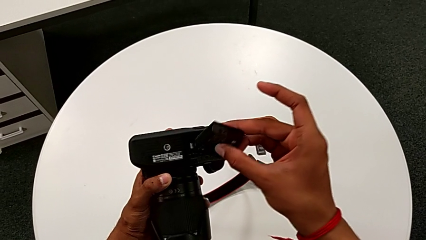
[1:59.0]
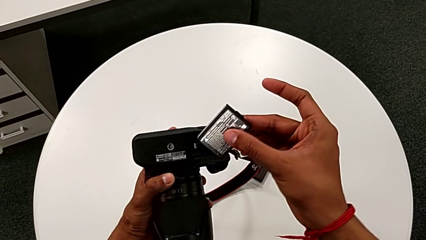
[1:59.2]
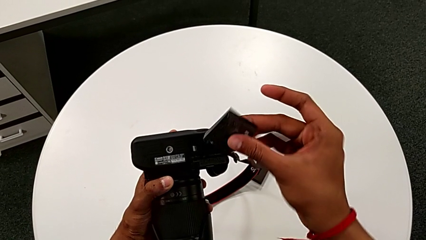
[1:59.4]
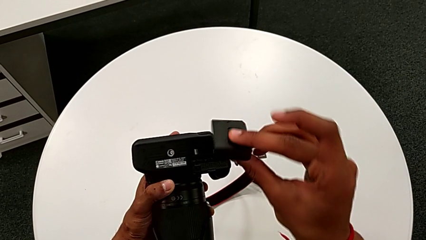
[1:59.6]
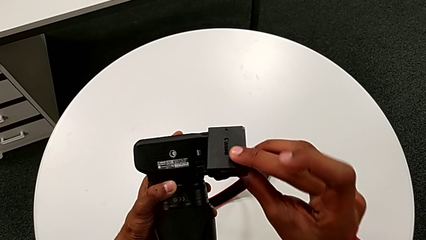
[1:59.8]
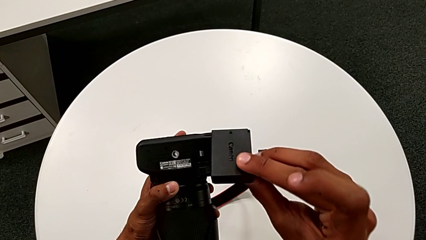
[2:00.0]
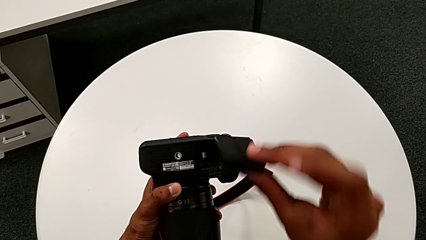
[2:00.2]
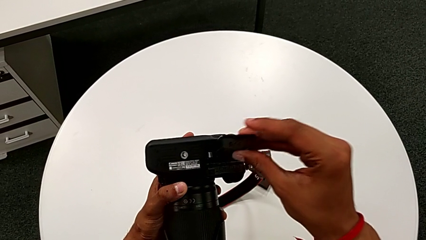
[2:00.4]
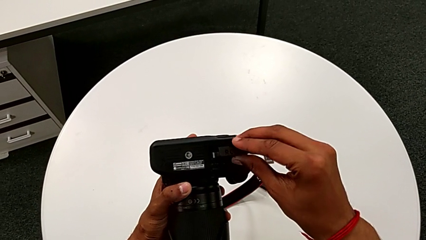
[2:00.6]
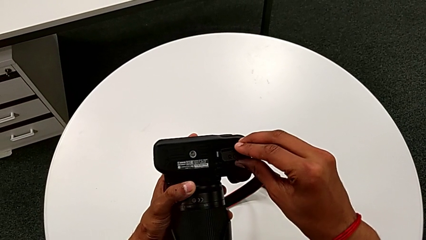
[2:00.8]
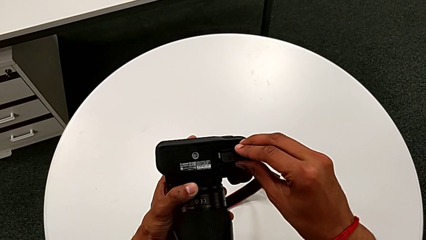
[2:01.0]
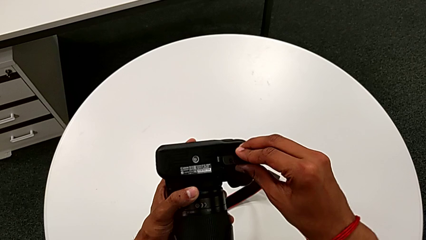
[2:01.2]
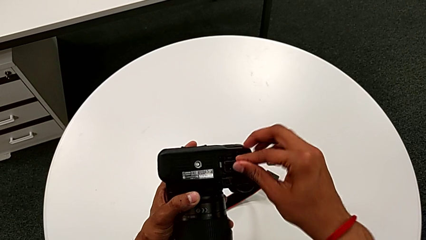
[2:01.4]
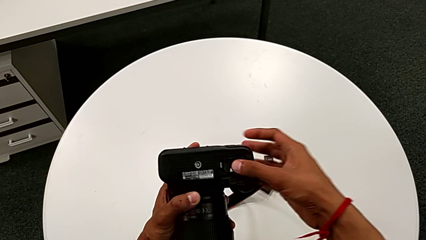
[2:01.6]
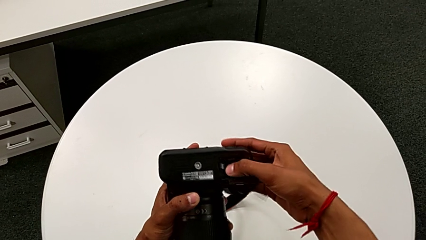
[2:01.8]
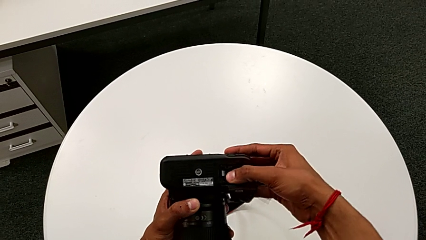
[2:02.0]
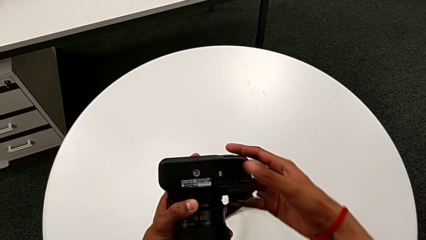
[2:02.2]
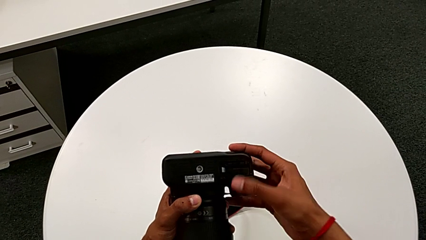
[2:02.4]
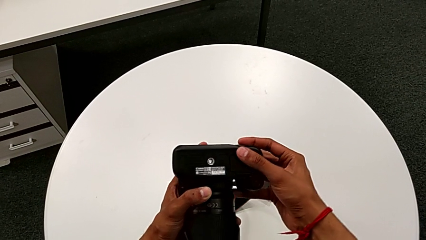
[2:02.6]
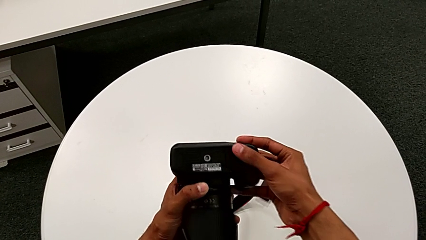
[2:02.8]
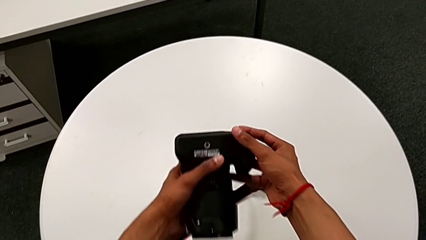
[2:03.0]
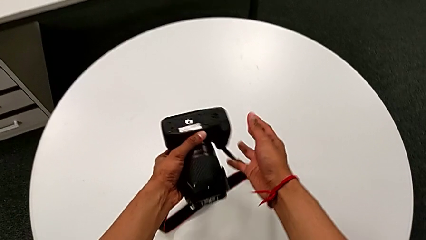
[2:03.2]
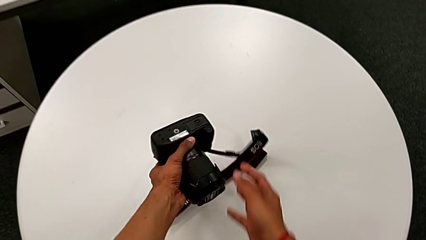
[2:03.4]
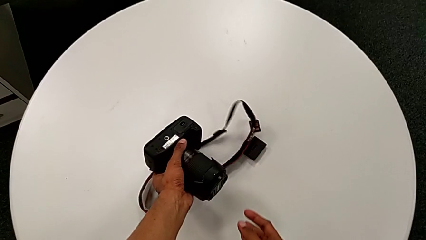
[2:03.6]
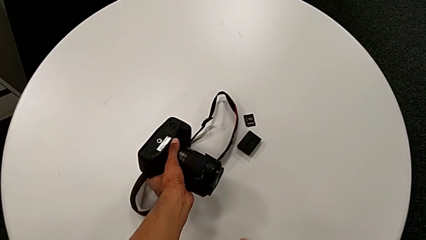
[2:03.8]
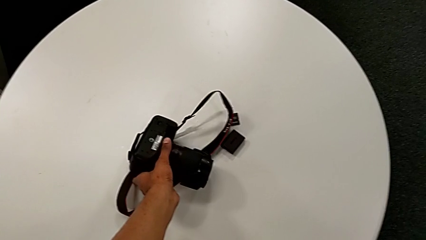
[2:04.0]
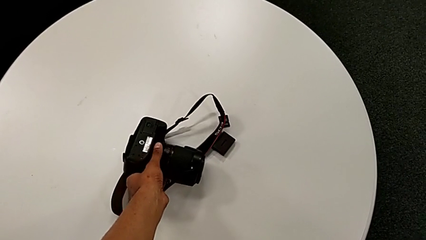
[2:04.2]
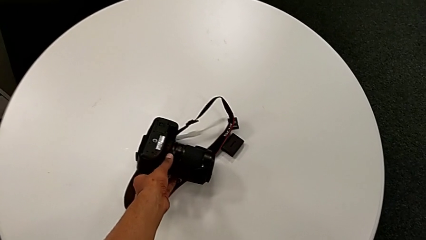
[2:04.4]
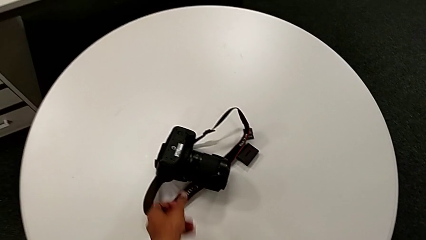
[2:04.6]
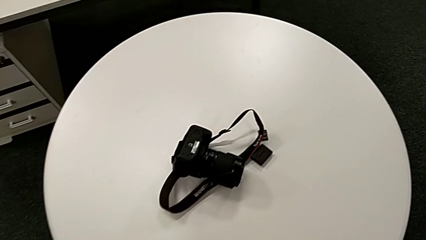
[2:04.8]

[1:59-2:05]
The camera wearer is exchanging the battery. They insert the replacement battery, close the battery door and place the DSLR.

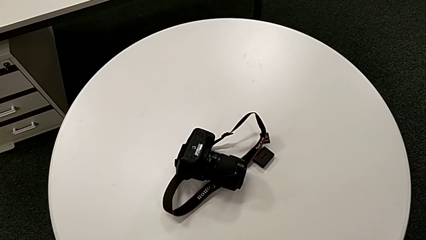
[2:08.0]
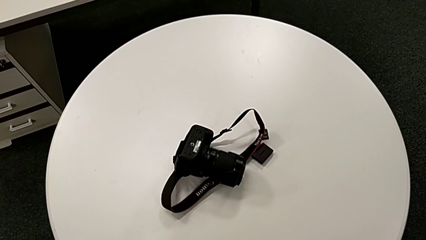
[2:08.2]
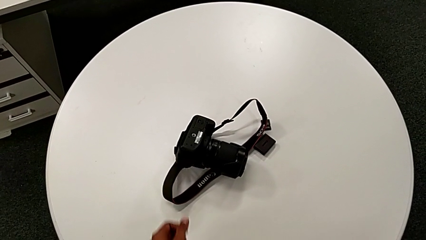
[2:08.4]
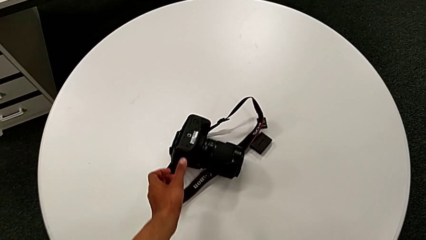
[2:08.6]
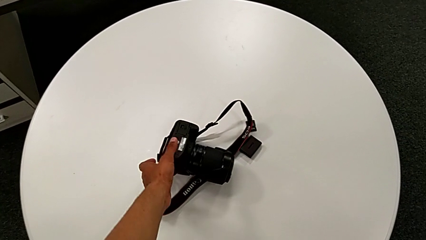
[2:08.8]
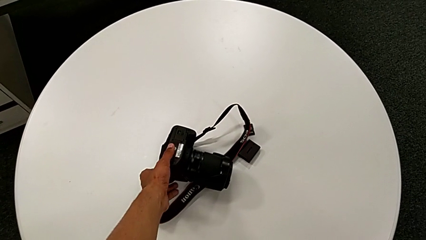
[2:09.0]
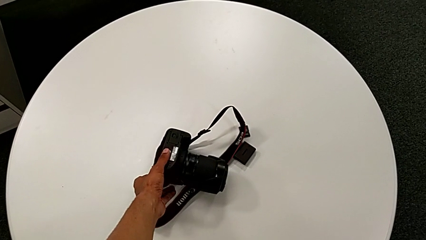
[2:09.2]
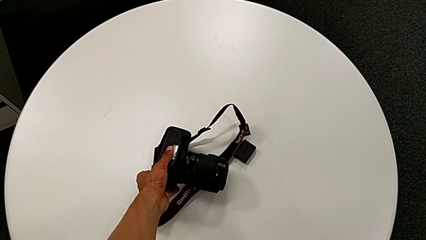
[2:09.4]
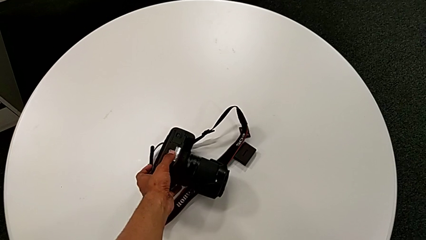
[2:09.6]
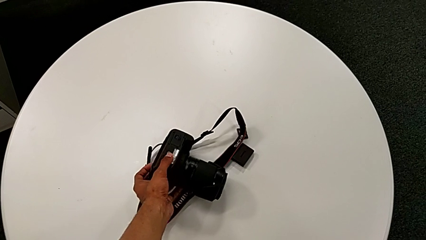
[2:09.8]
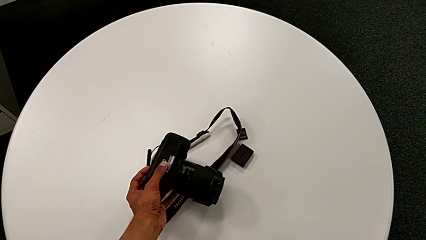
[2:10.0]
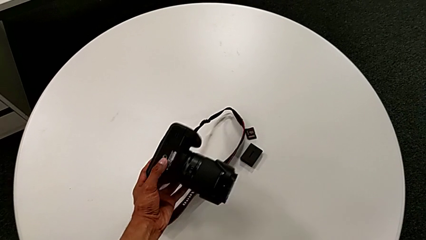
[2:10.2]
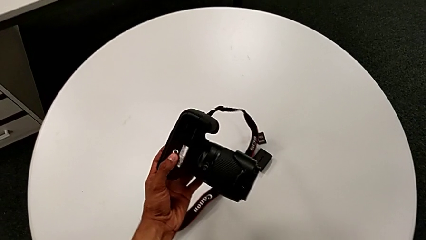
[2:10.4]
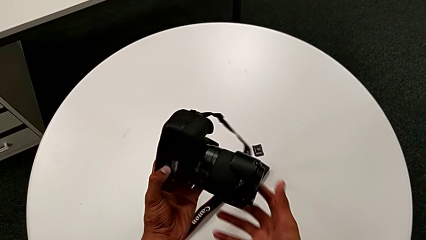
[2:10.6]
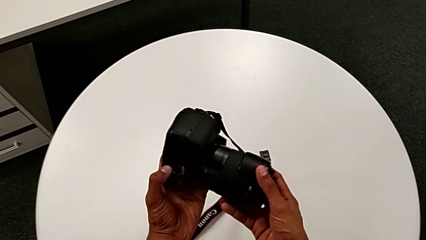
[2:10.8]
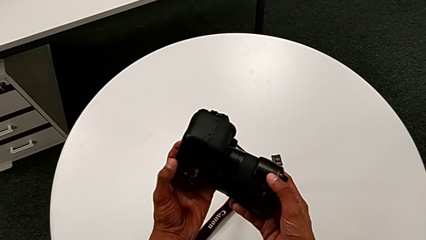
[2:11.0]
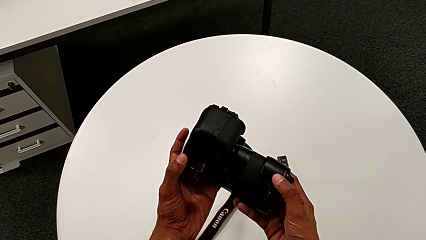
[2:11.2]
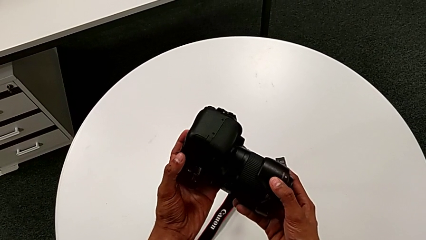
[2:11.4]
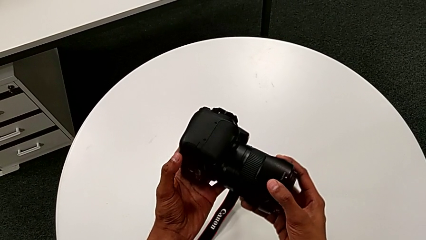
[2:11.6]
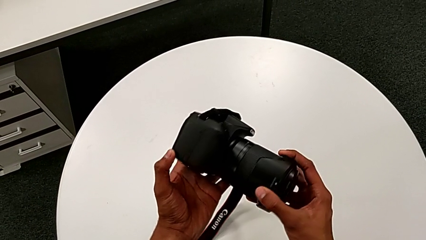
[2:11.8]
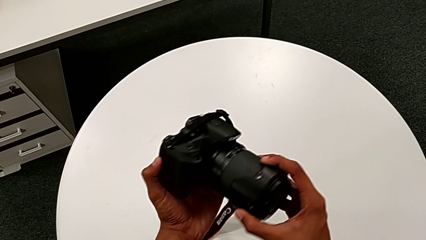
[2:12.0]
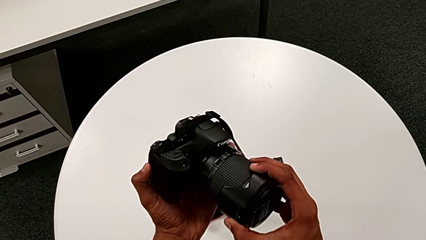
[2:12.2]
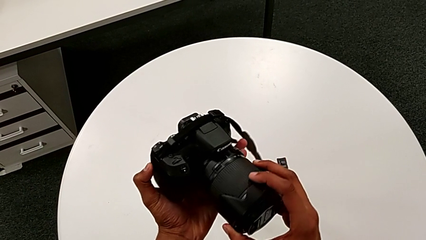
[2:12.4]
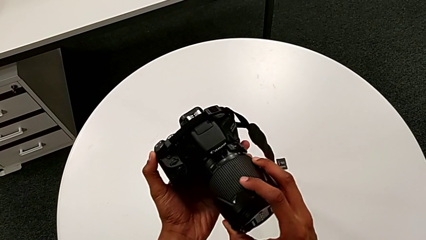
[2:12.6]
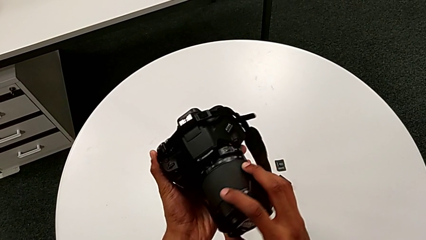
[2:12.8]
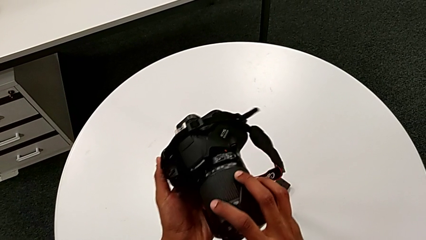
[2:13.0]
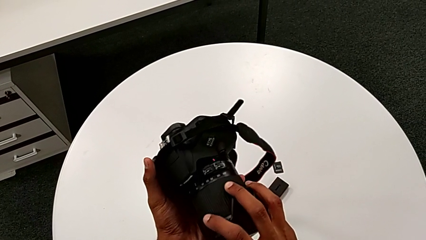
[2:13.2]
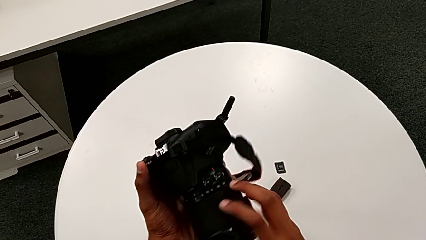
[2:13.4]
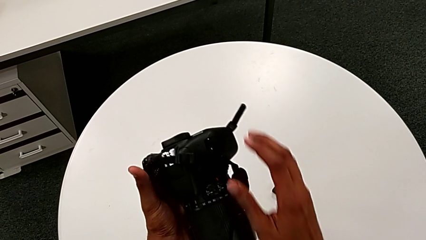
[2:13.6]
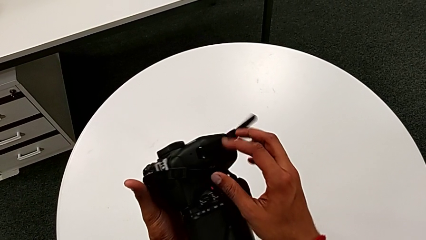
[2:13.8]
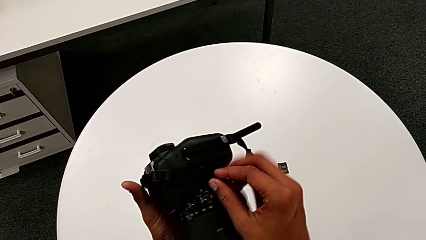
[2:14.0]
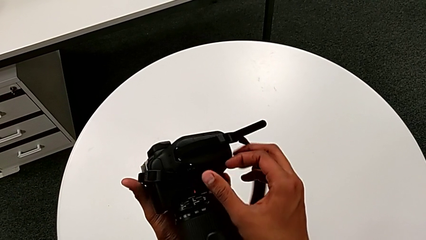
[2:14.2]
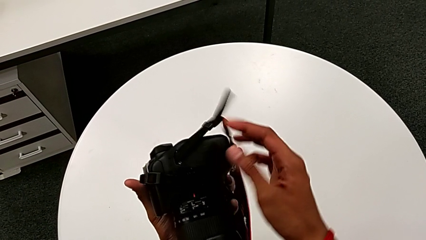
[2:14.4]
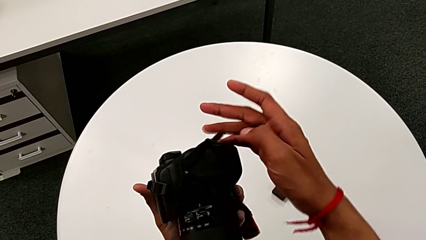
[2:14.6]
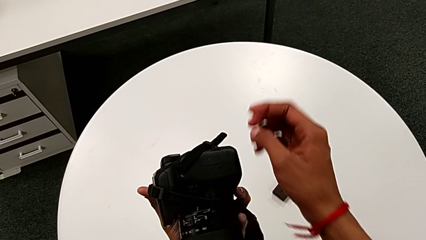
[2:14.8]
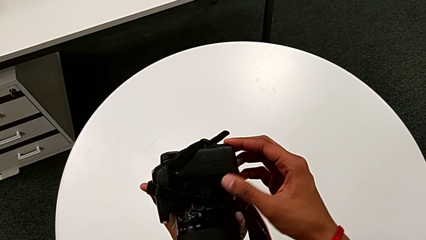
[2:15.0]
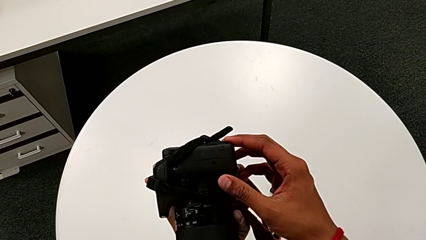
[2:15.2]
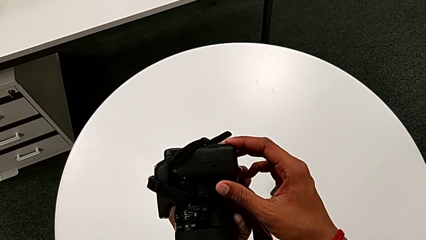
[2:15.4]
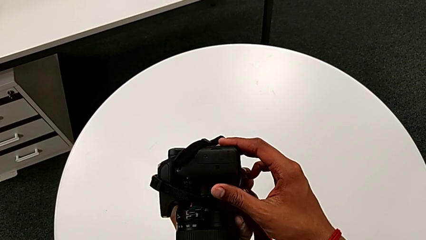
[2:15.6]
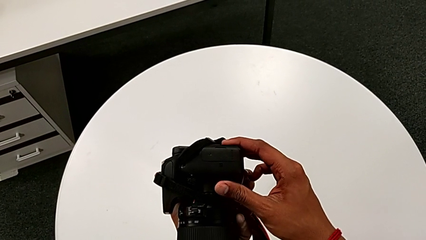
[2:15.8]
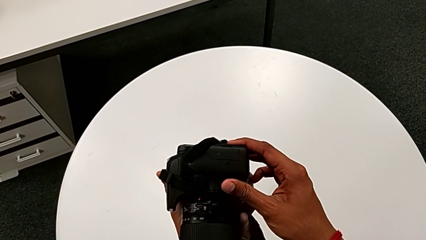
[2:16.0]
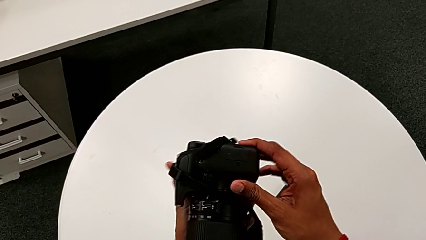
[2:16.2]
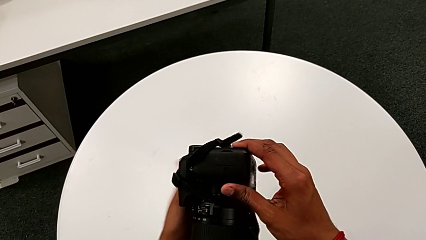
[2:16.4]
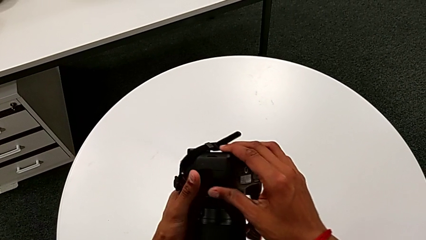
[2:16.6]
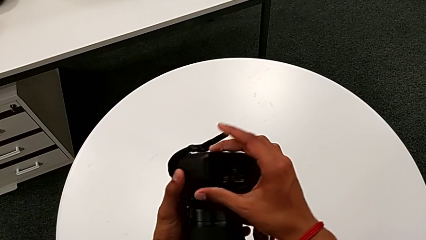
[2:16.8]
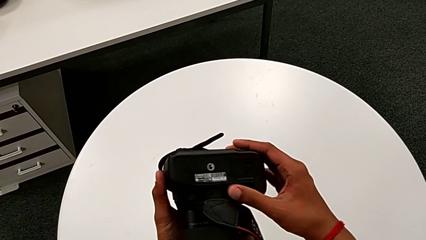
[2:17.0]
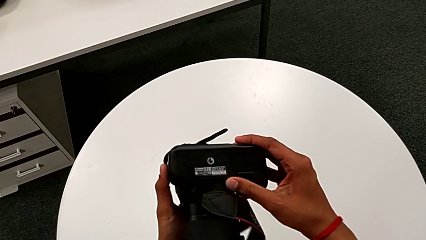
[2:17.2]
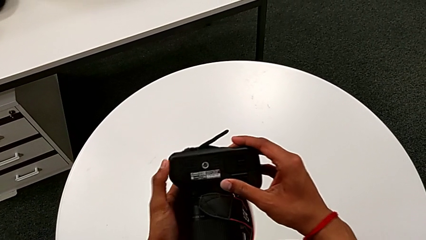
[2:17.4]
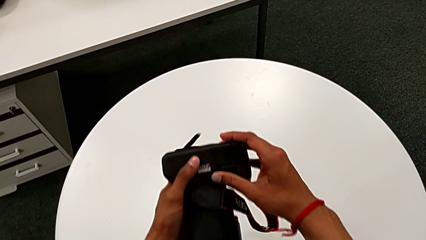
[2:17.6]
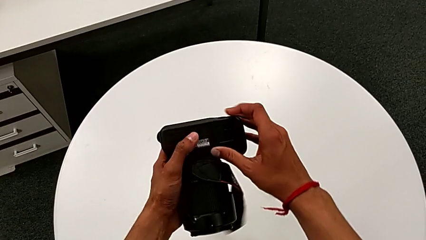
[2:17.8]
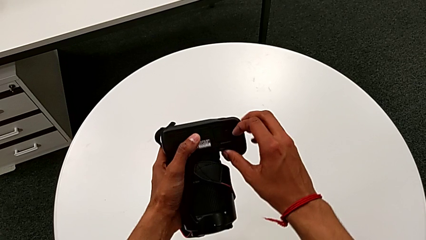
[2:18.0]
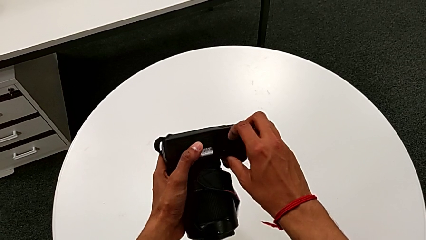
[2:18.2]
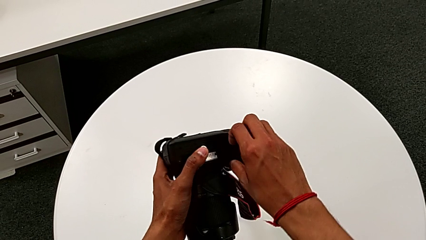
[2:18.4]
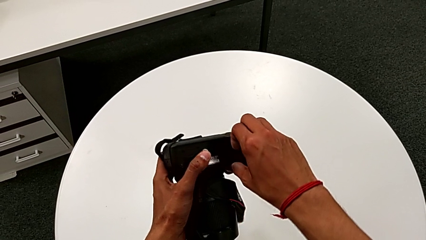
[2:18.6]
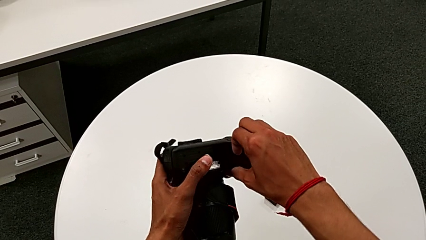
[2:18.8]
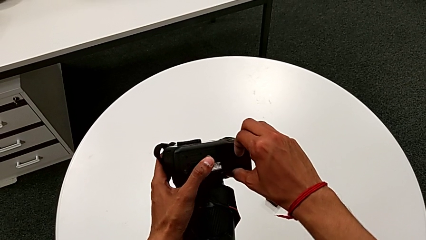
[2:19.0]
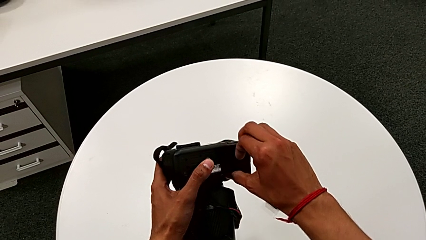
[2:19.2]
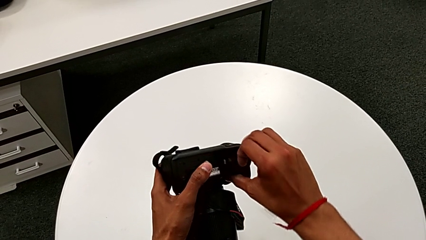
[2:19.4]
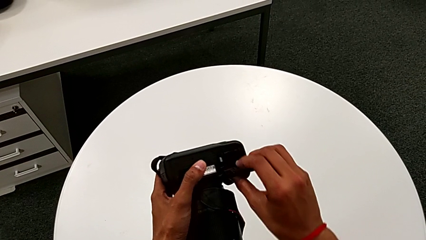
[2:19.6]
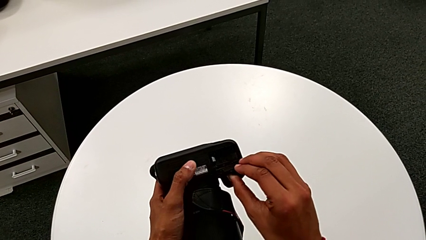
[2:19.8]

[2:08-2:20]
The camera wearer is exchanging the SD card. They grab the DSLR, lift it, inspect it, rotate it and open the SD card.
